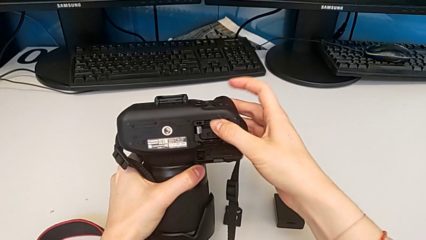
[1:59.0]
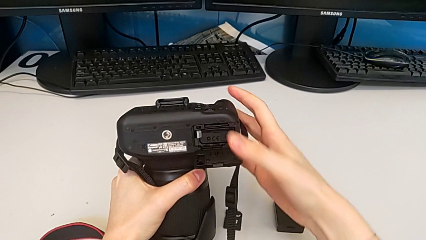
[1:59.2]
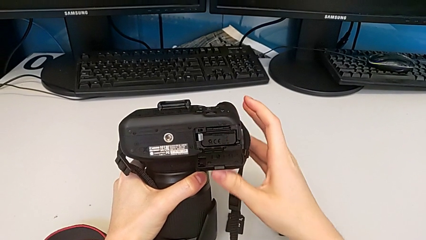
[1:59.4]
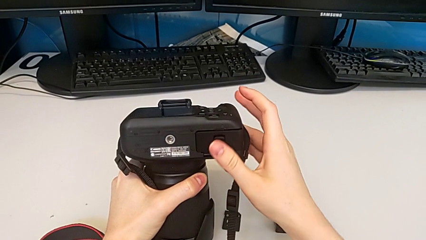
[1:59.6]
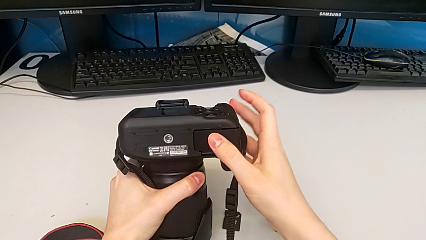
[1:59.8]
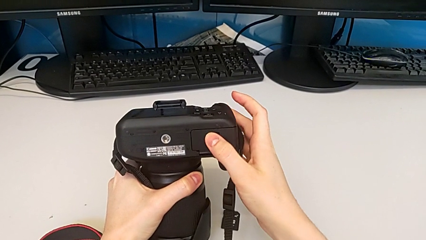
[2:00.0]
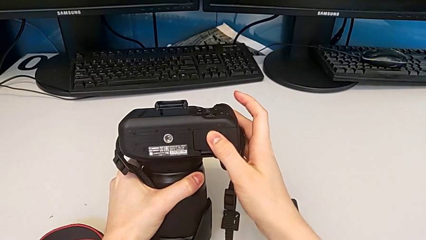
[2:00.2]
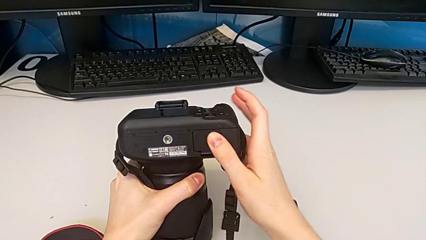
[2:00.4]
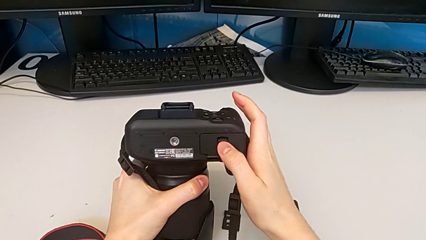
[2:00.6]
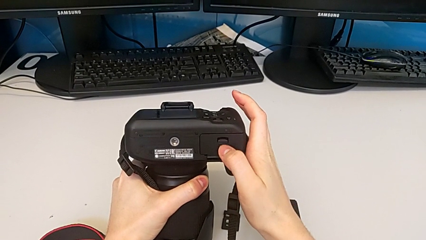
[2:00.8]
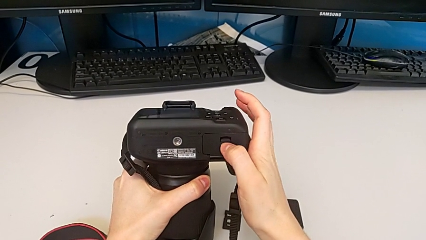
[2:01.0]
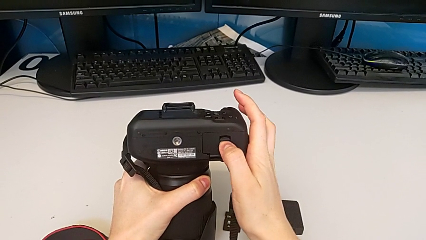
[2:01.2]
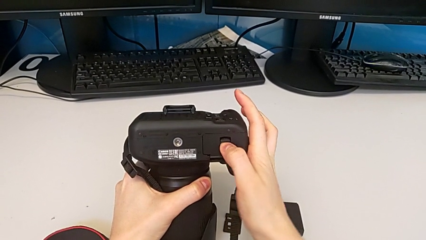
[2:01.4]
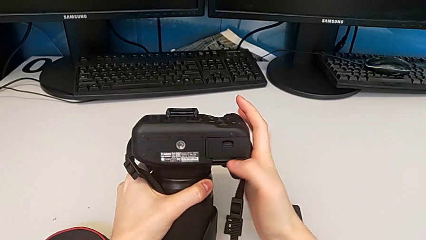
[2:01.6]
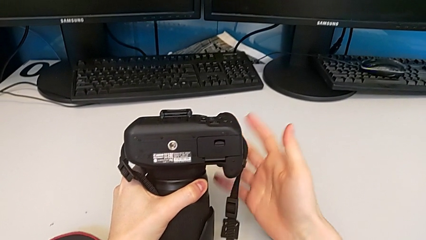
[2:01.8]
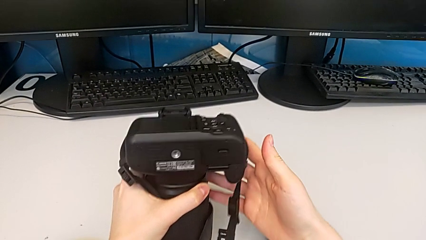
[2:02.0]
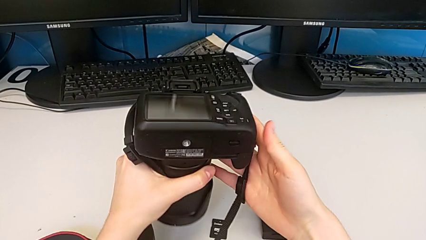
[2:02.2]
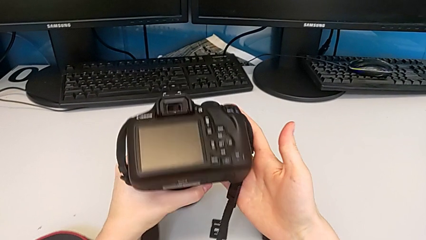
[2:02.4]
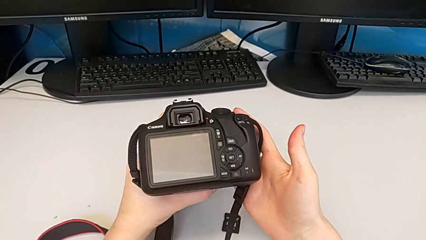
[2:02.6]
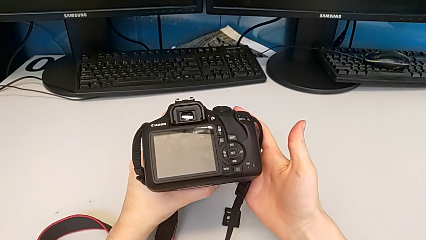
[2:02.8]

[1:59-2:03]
The camera wearer is exchanging the SD card. They close the battery door and rotate the DSLR.
